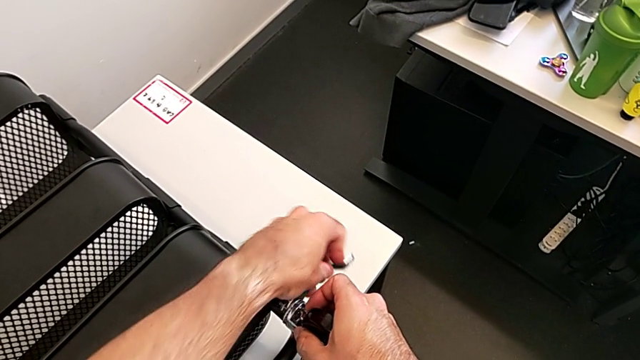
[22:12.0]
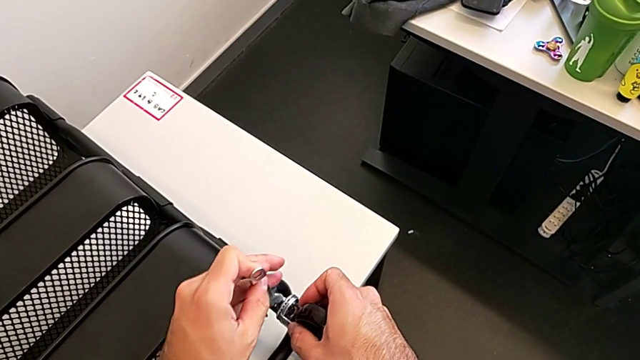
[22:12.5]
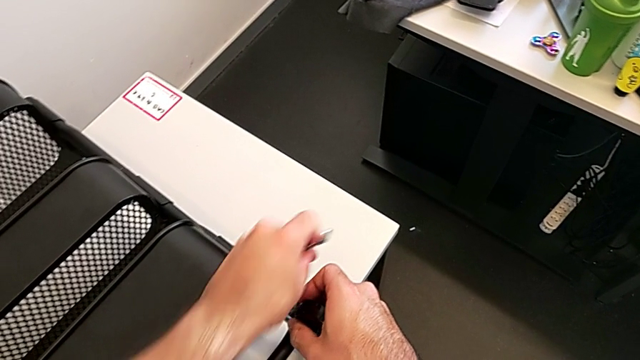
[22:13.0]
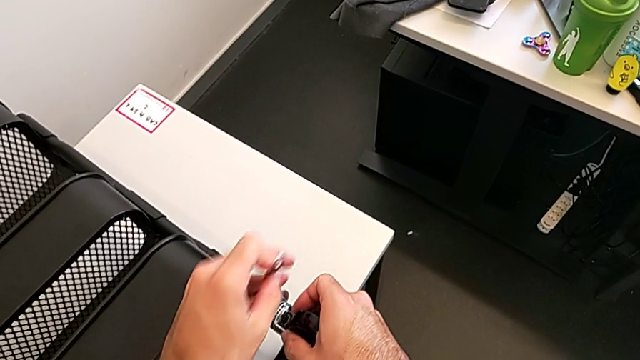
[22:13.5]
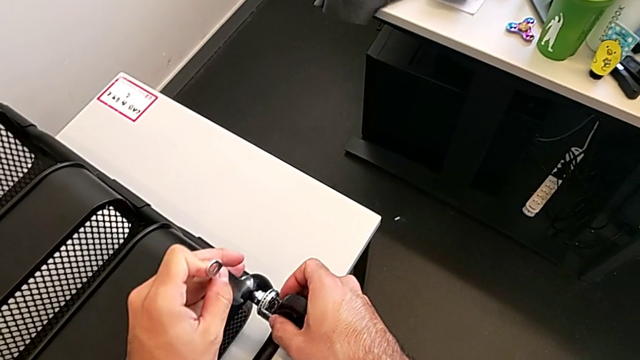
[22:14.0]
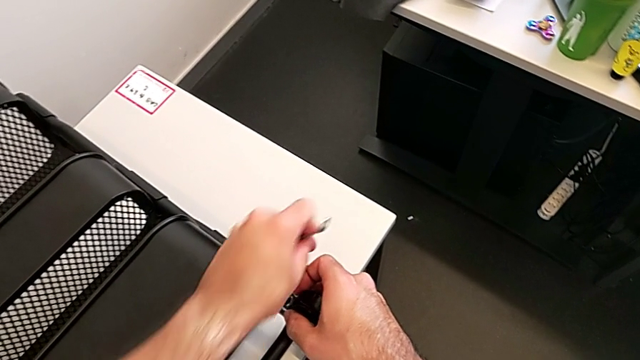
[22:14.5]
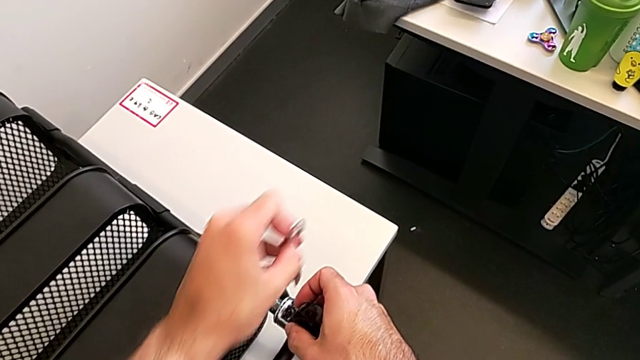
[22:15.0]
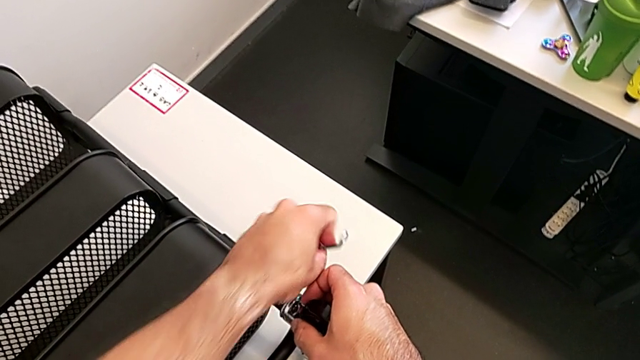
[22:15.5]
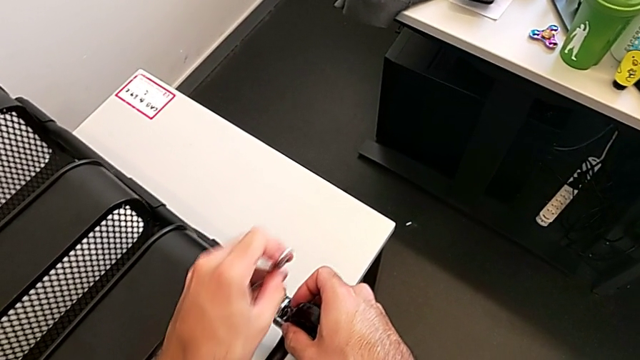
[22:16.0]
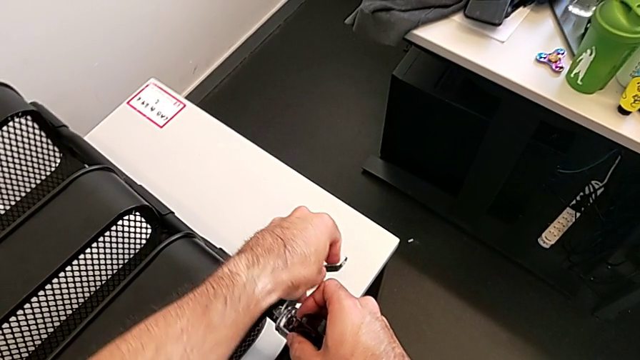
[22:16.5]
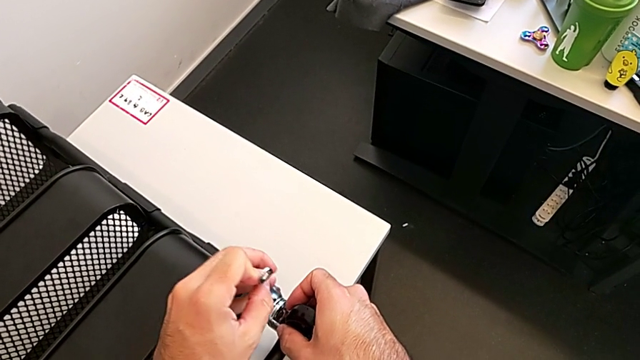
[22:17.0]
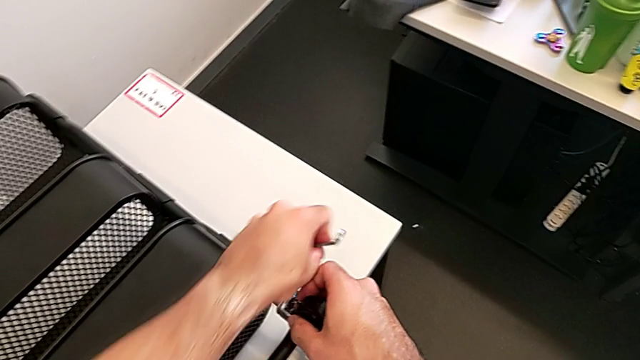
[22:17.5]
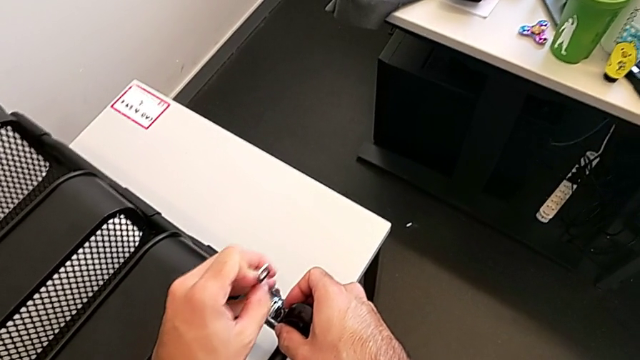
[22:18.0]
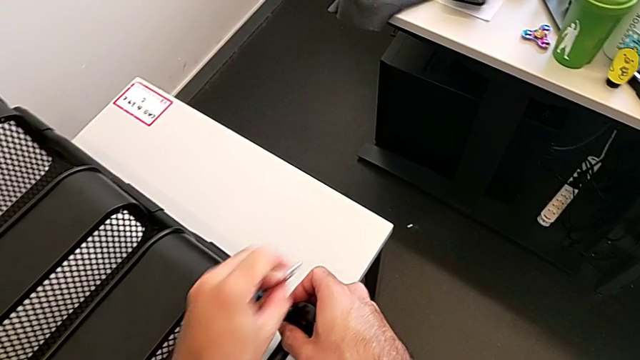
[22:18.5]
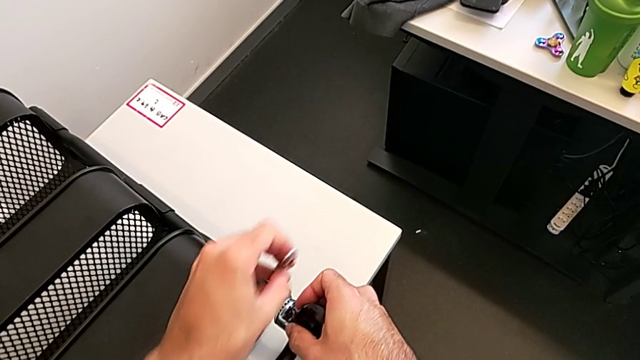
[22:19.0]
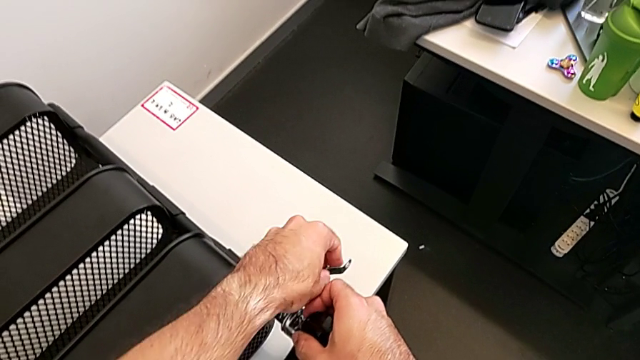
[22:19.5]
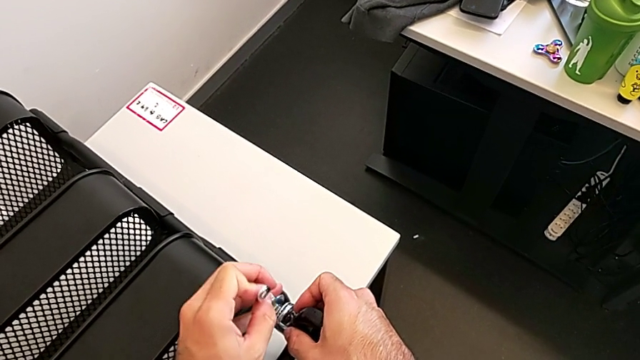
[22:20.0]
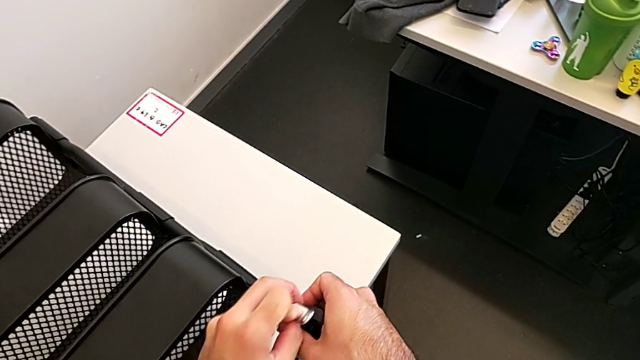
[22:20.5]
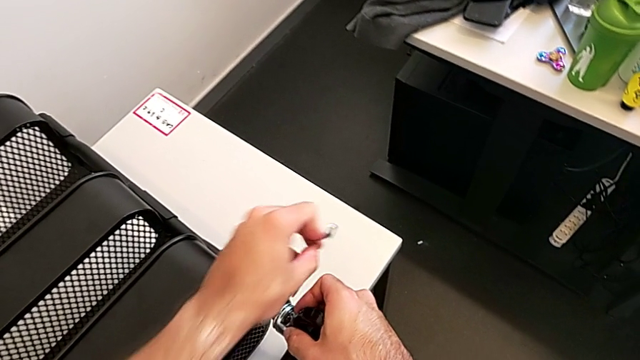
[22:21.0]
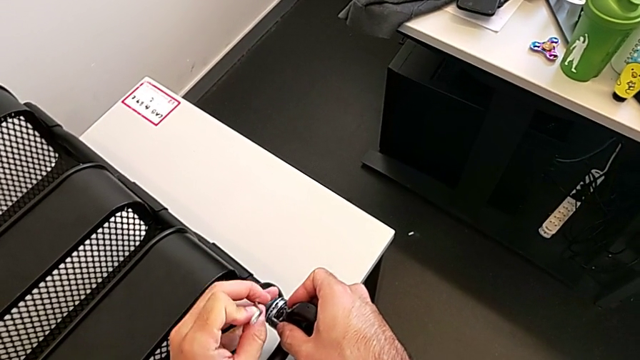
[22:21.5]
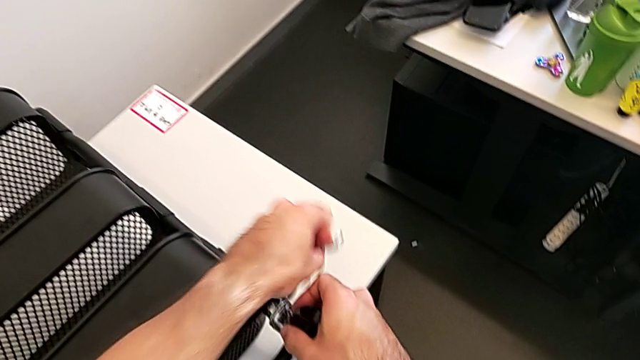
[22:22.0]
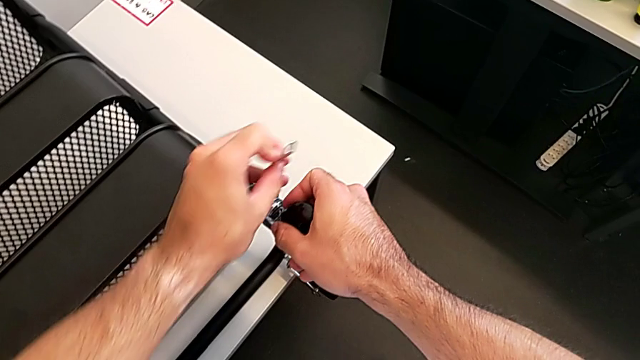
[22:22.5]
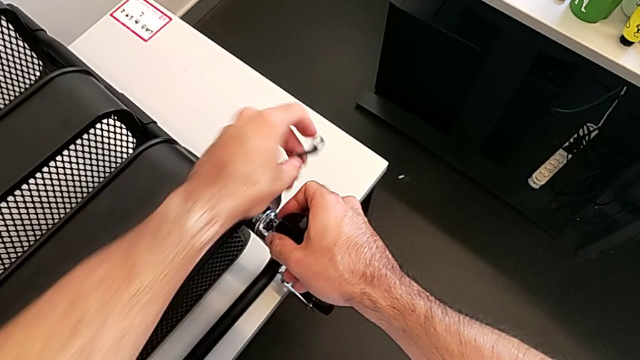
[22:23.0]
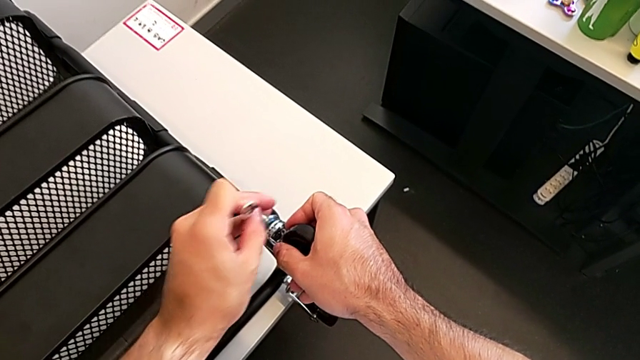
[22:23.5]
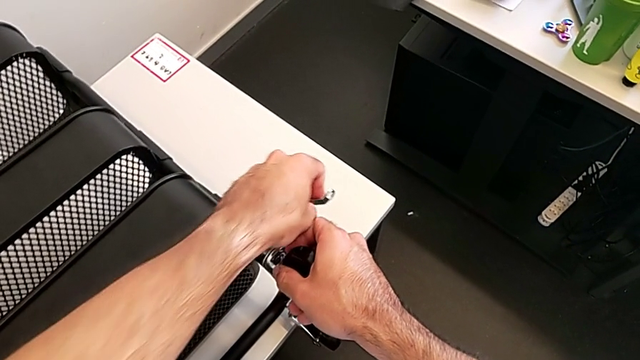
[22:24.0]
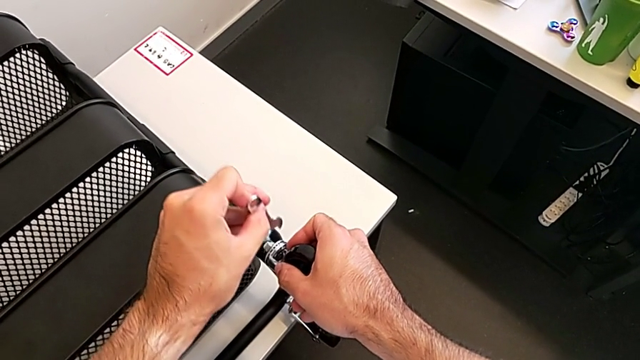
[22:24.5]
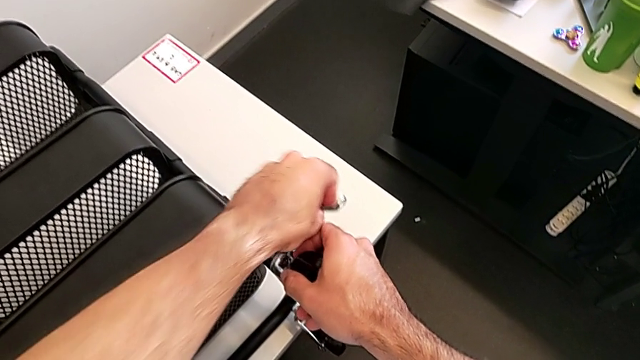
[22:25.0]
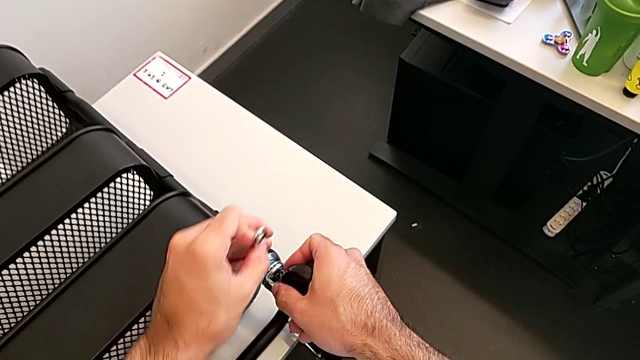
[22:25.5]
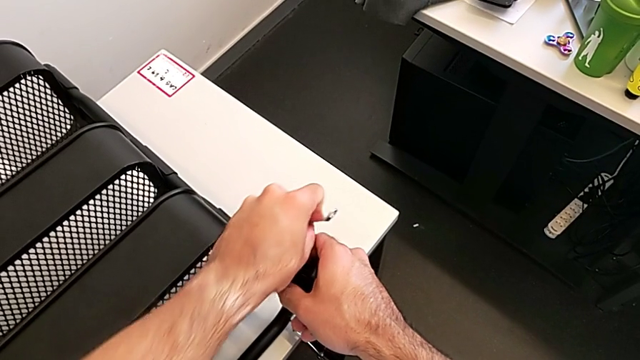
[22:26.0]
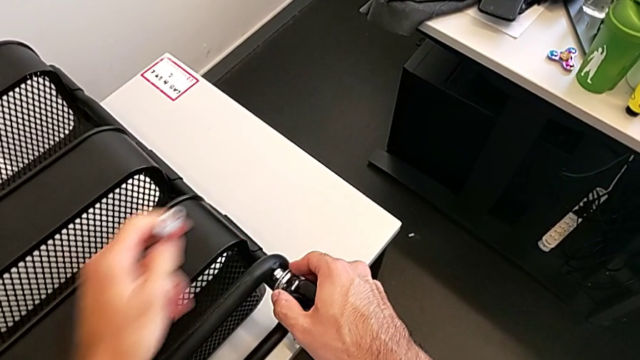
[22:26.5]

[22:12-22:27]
The camera wearer is screwing the four wheels. They keep screwing the third wheel.

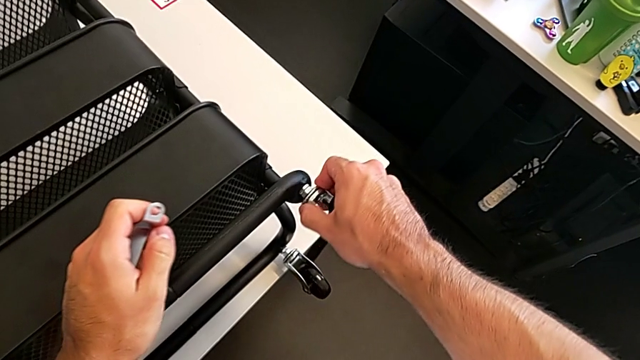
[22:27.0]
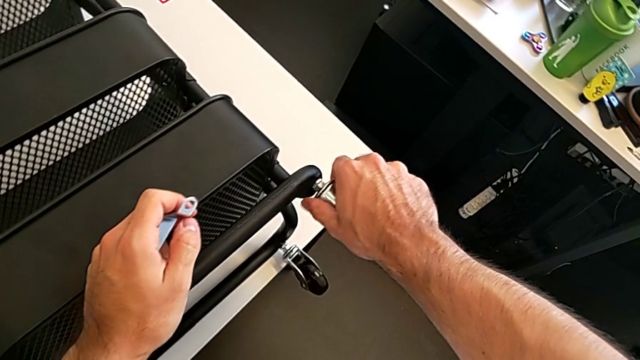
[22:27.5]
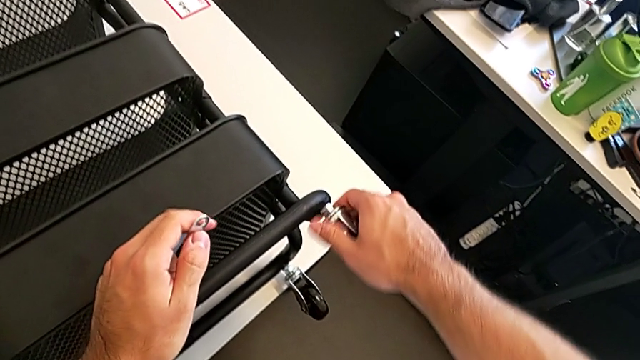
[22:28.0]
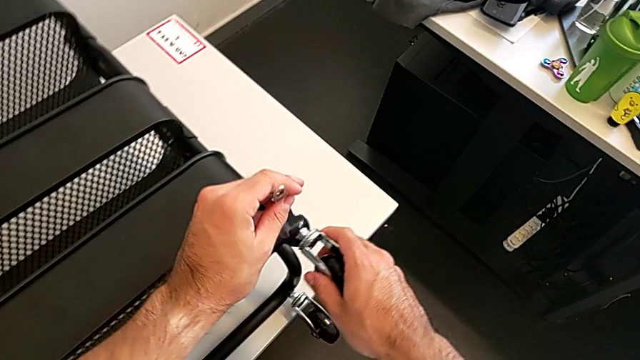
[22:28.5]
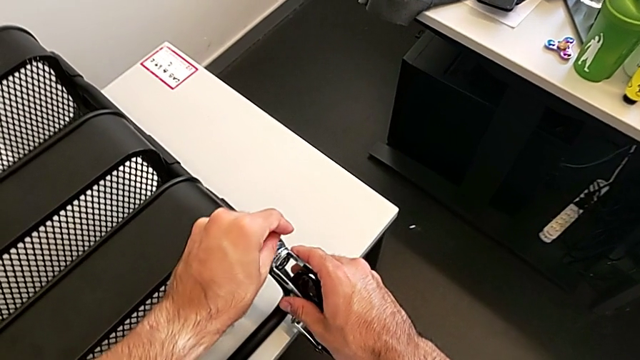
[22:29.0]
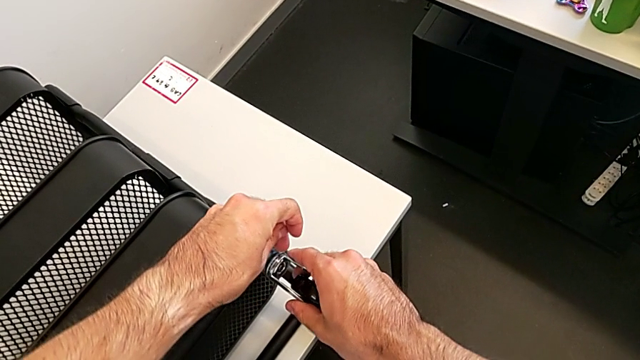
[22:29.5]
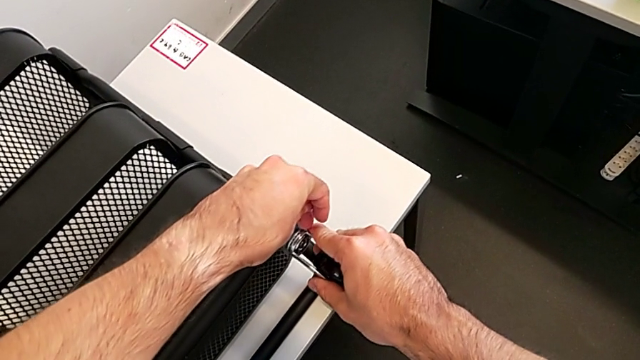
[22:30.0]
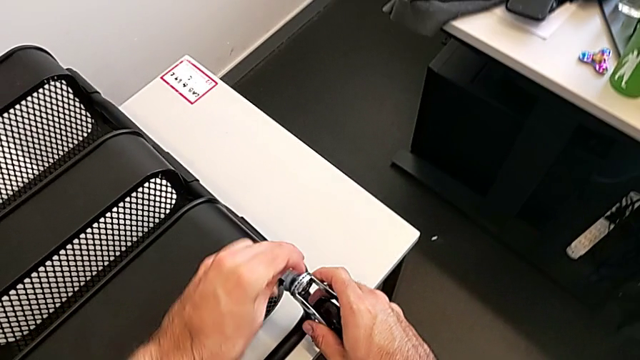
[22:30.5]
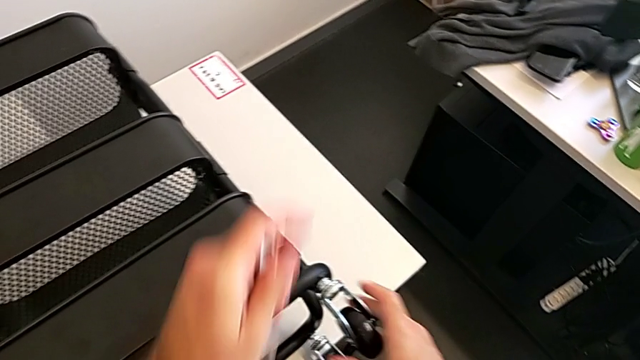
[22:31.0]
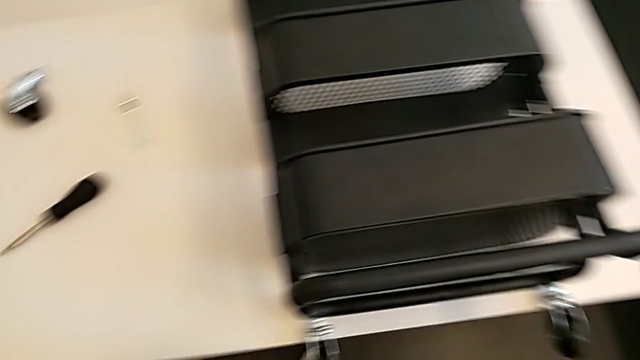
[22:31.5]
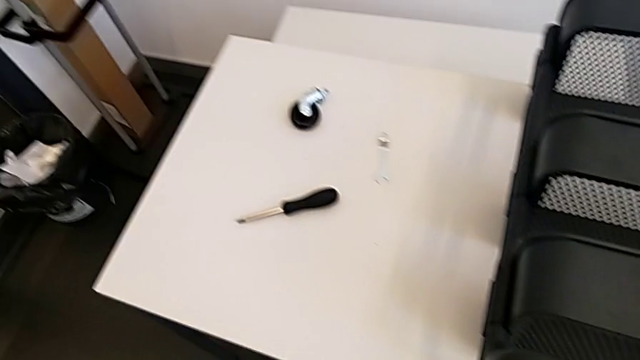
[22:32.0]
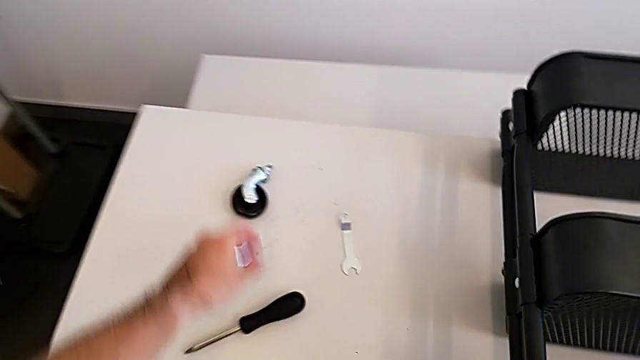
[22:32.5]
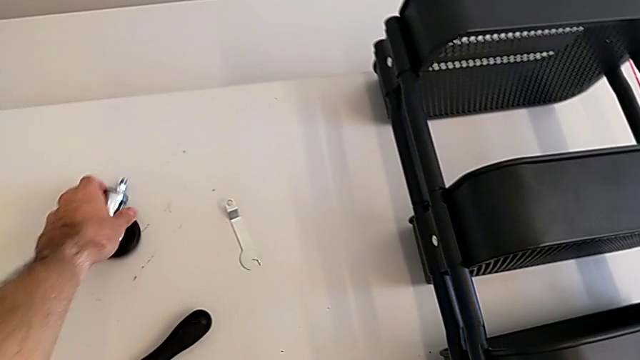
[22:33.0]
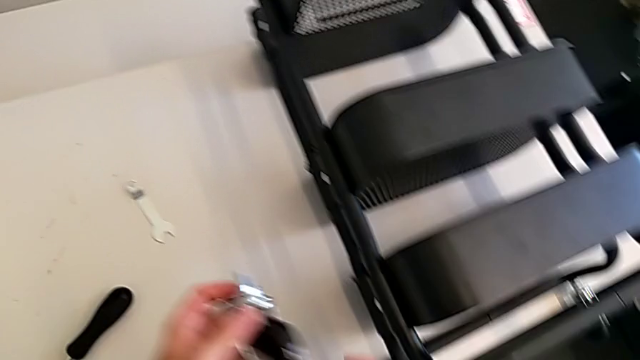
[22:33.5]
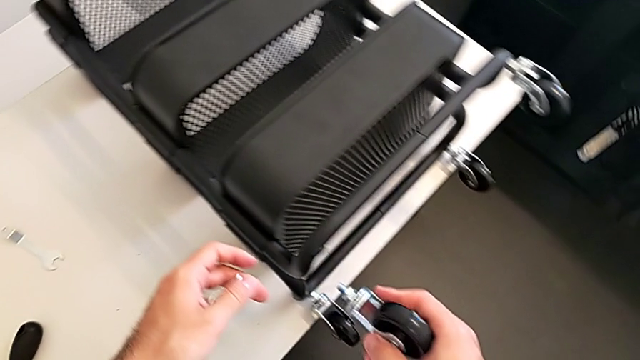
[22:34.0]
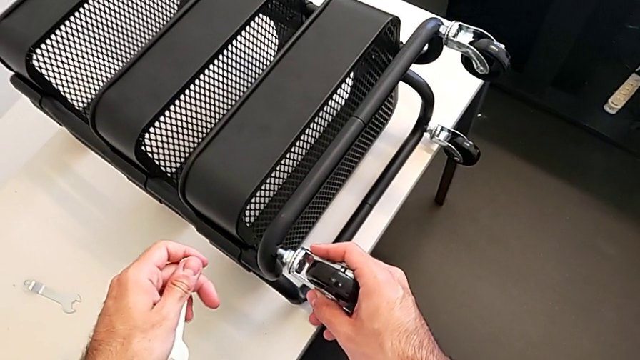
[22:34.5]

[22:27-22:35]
The camera wearer is screwing the four wheels. They keep screwing the third wheel, grab the fourth wheel and insert the fourth spanner wrench.
